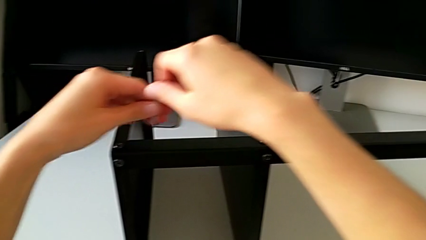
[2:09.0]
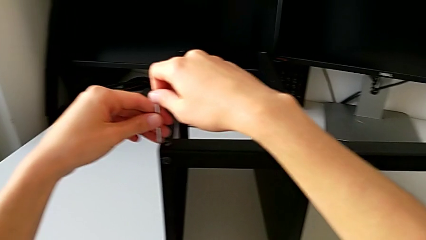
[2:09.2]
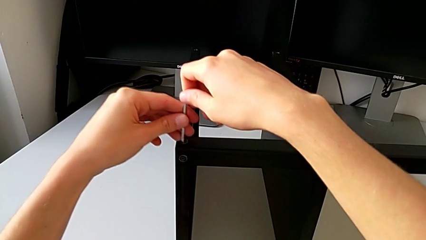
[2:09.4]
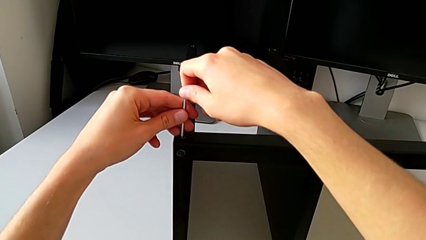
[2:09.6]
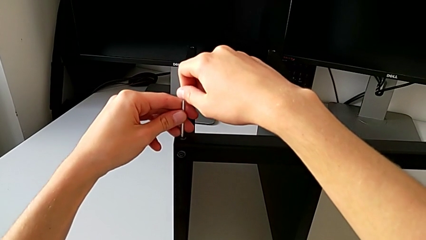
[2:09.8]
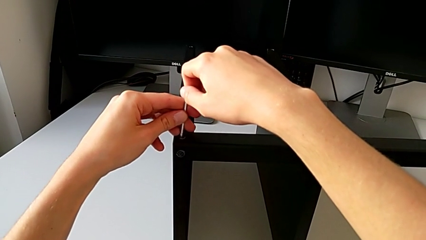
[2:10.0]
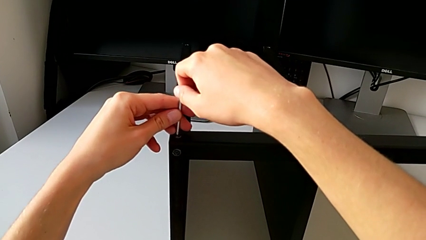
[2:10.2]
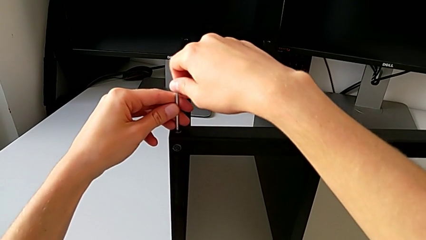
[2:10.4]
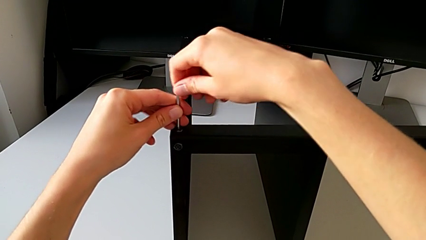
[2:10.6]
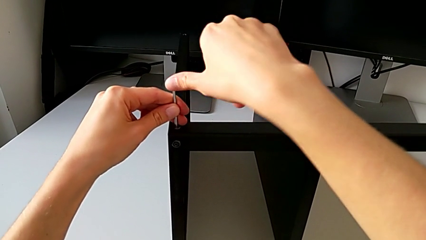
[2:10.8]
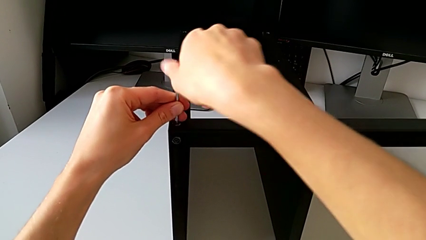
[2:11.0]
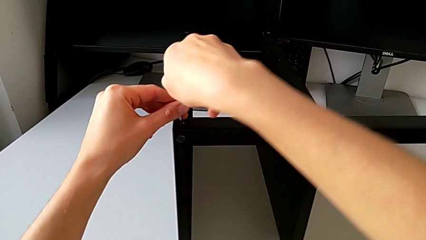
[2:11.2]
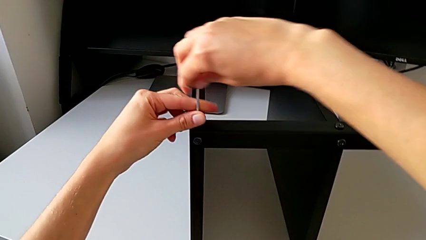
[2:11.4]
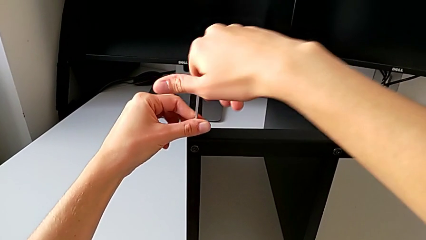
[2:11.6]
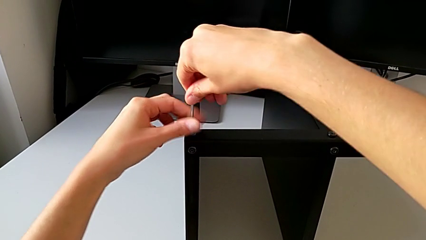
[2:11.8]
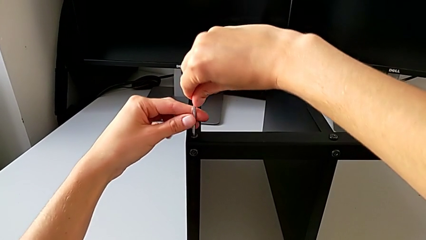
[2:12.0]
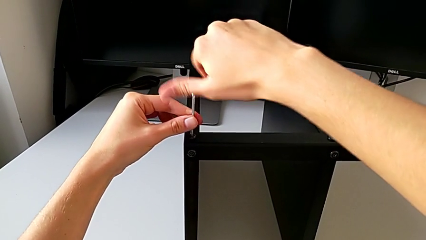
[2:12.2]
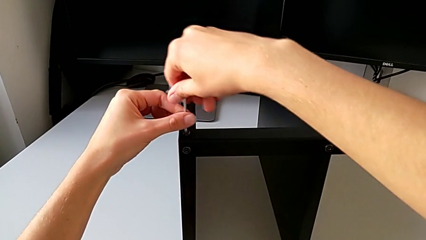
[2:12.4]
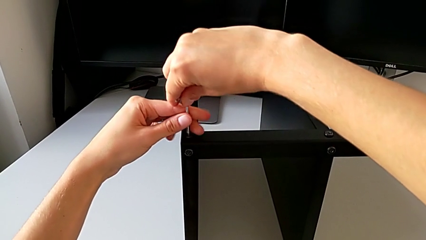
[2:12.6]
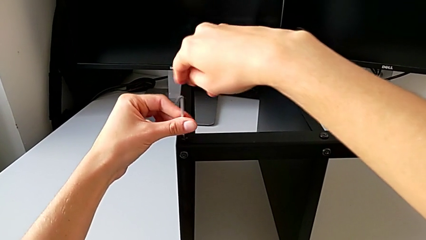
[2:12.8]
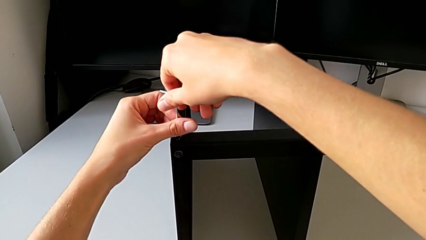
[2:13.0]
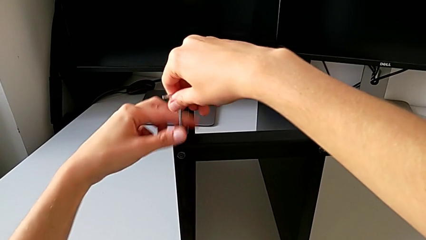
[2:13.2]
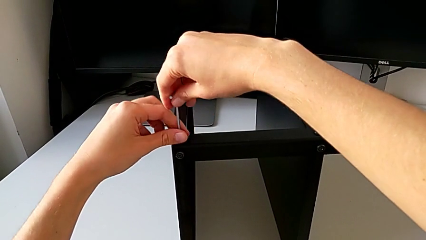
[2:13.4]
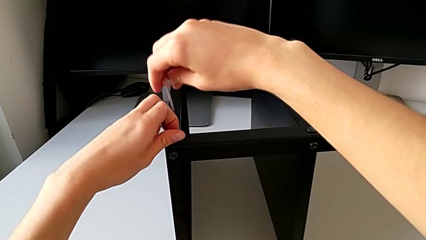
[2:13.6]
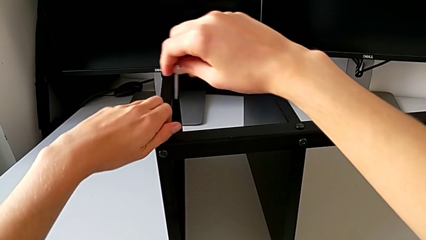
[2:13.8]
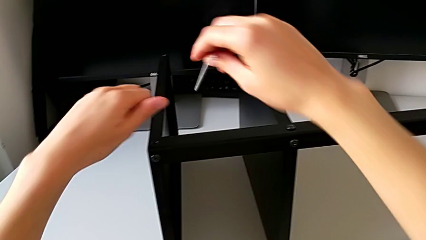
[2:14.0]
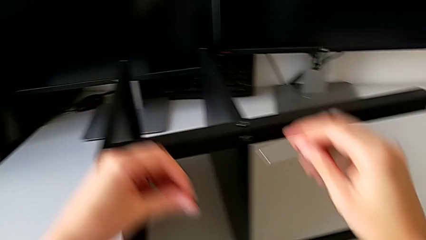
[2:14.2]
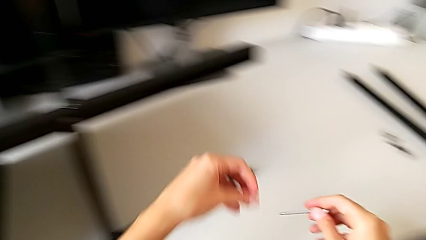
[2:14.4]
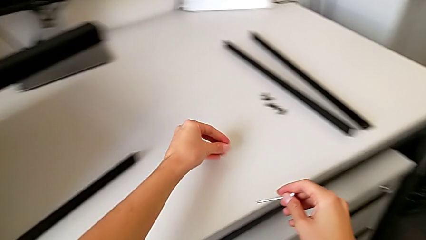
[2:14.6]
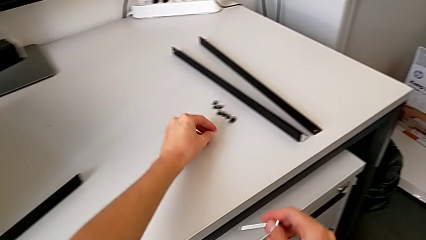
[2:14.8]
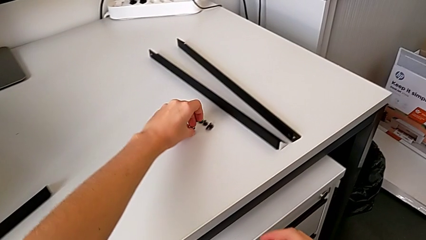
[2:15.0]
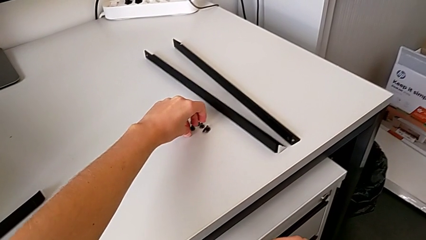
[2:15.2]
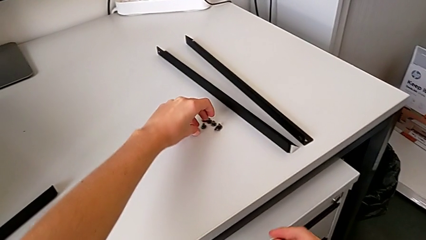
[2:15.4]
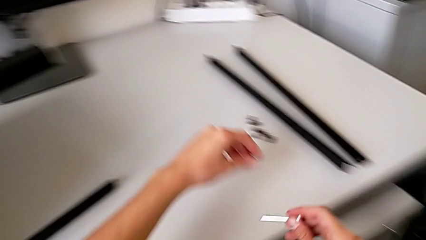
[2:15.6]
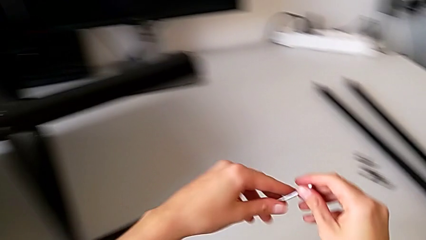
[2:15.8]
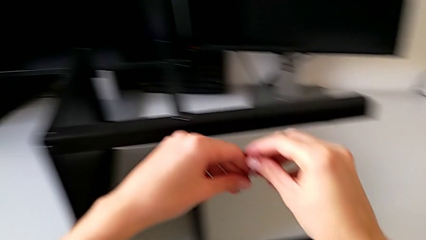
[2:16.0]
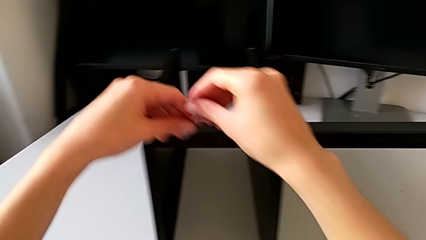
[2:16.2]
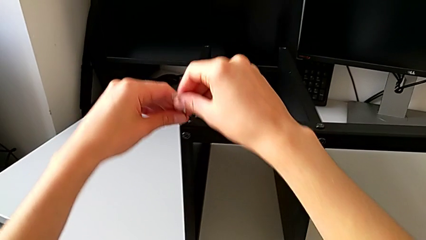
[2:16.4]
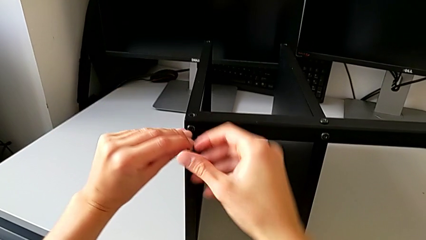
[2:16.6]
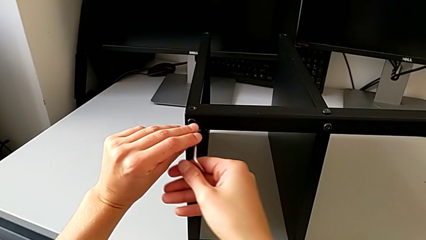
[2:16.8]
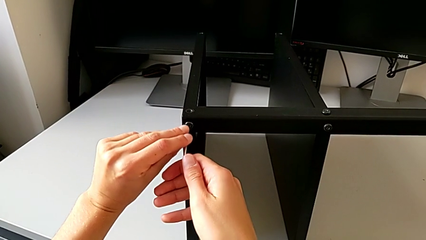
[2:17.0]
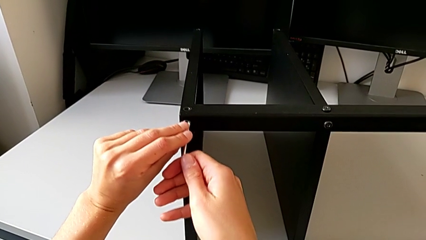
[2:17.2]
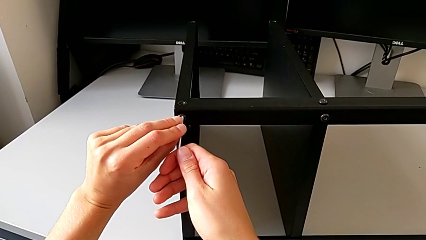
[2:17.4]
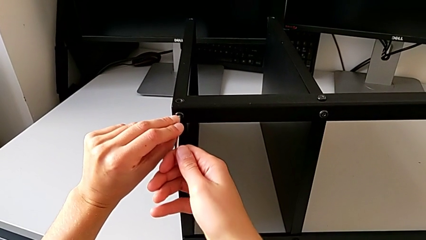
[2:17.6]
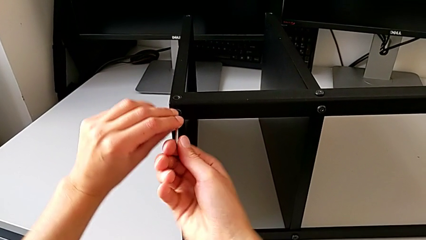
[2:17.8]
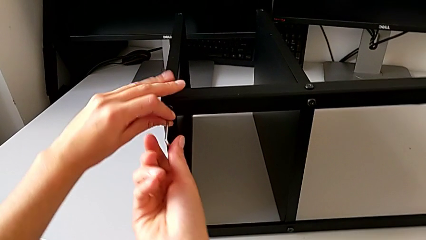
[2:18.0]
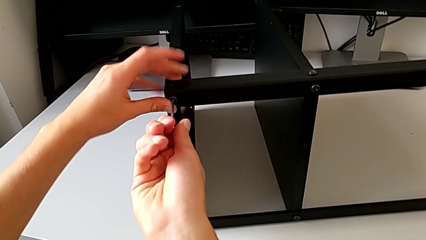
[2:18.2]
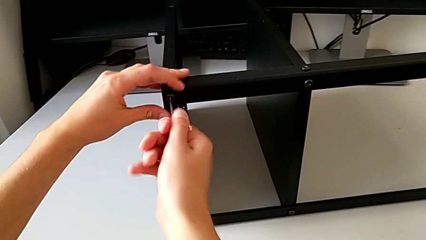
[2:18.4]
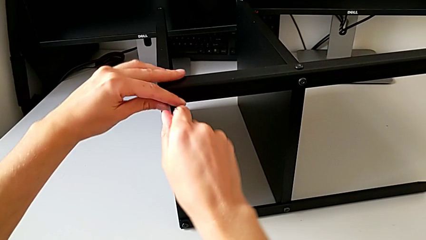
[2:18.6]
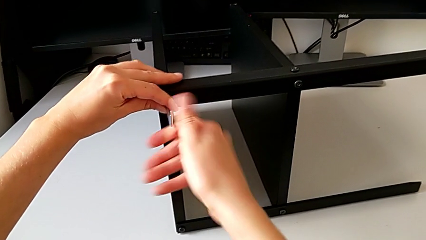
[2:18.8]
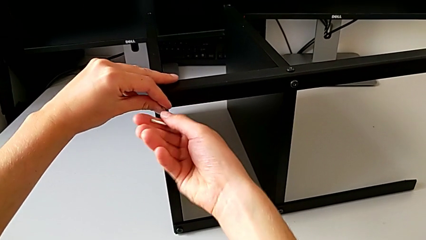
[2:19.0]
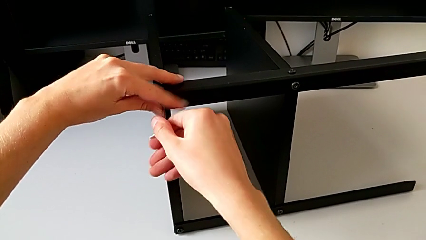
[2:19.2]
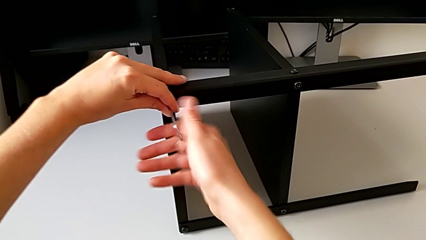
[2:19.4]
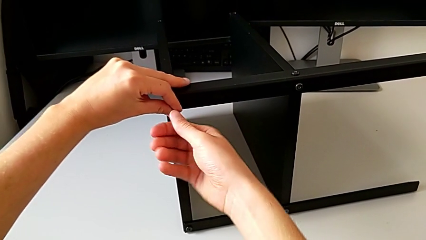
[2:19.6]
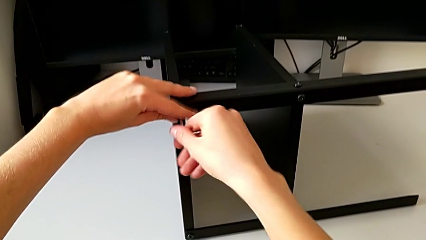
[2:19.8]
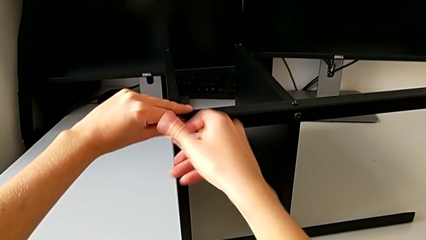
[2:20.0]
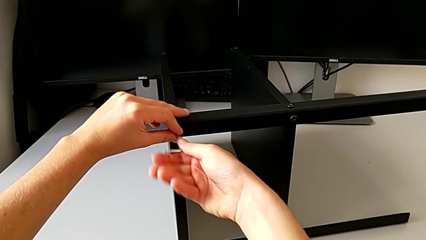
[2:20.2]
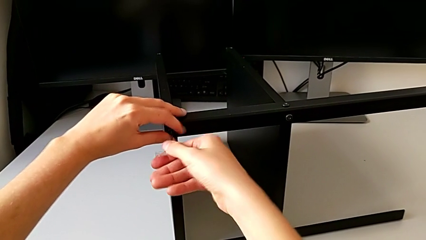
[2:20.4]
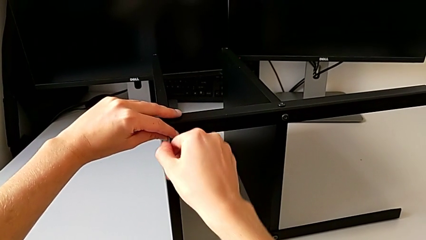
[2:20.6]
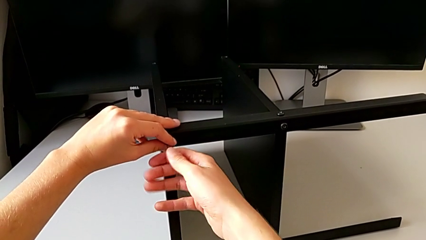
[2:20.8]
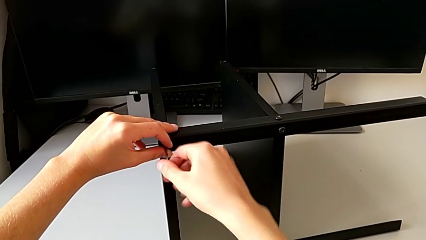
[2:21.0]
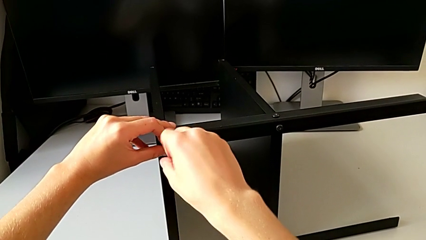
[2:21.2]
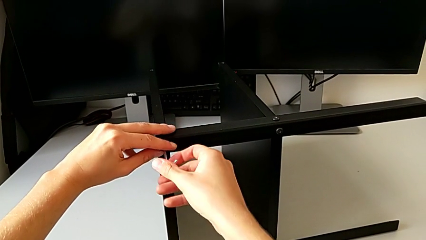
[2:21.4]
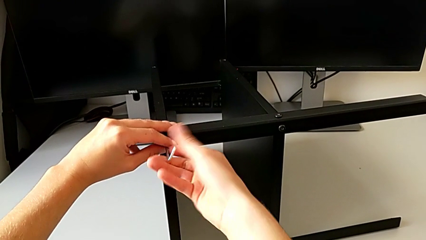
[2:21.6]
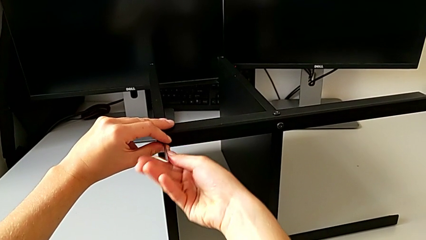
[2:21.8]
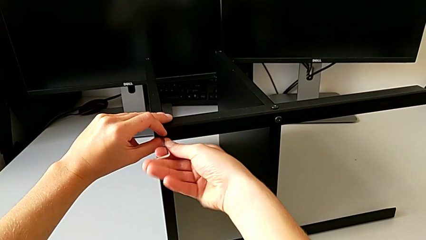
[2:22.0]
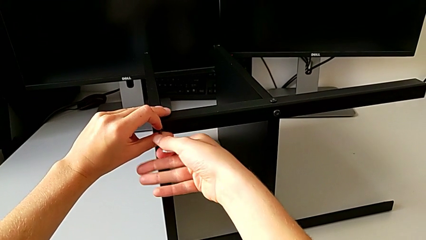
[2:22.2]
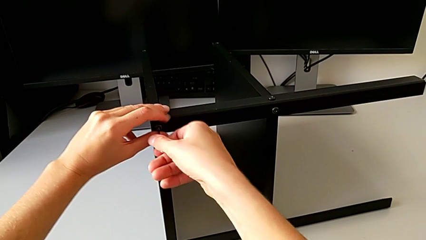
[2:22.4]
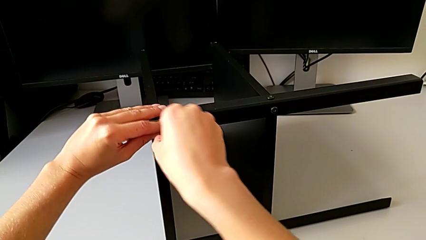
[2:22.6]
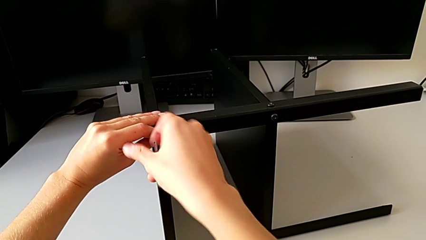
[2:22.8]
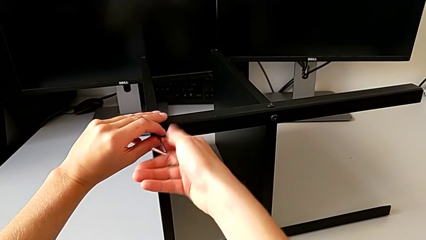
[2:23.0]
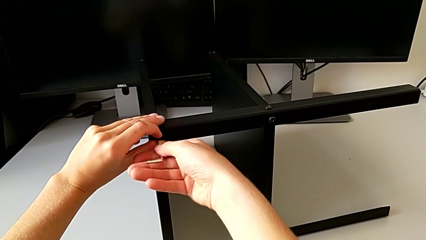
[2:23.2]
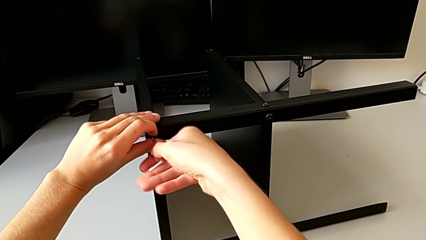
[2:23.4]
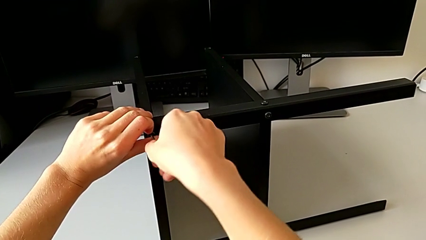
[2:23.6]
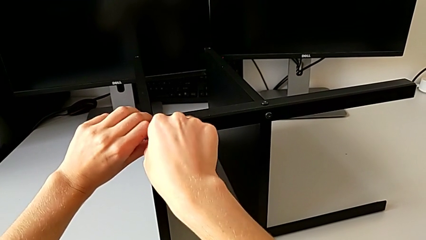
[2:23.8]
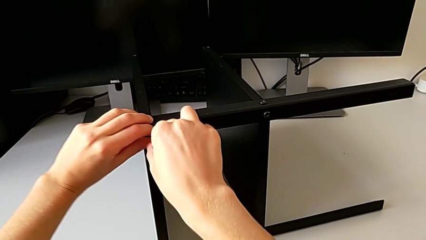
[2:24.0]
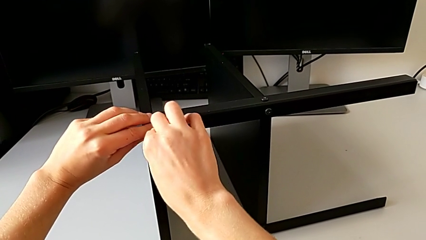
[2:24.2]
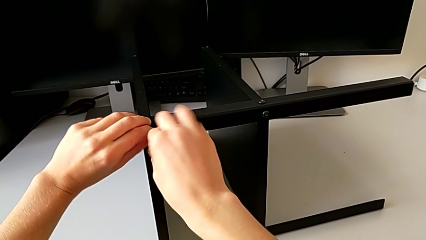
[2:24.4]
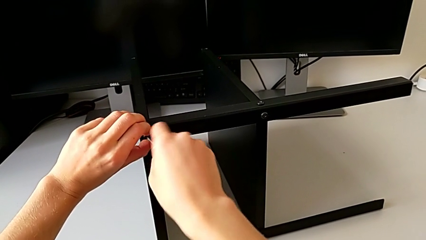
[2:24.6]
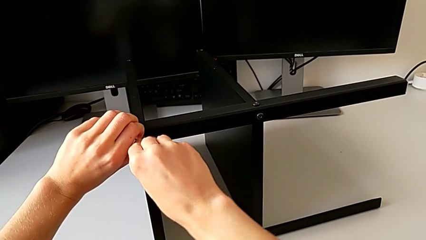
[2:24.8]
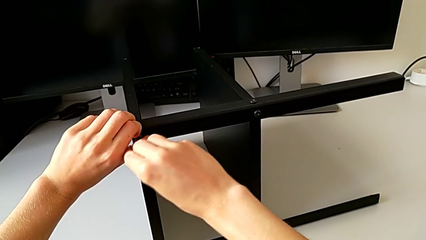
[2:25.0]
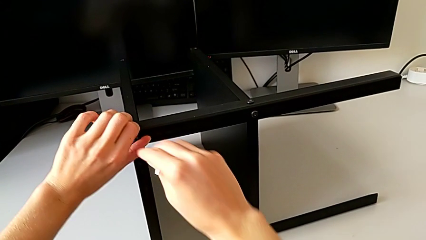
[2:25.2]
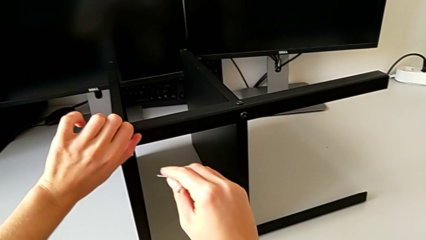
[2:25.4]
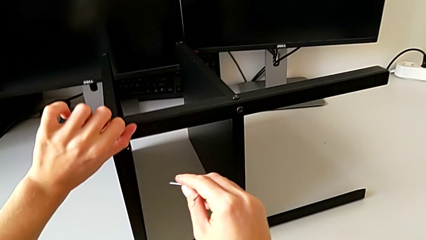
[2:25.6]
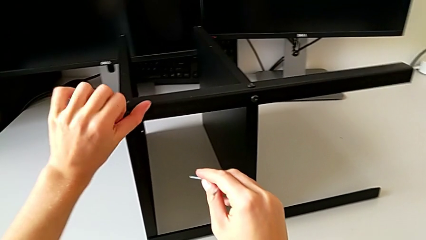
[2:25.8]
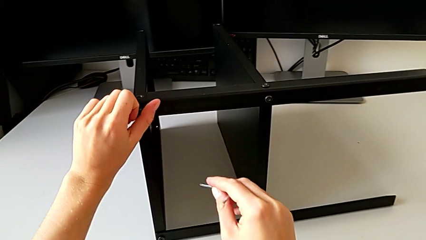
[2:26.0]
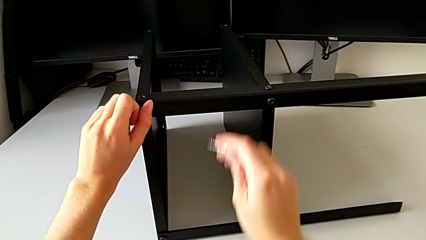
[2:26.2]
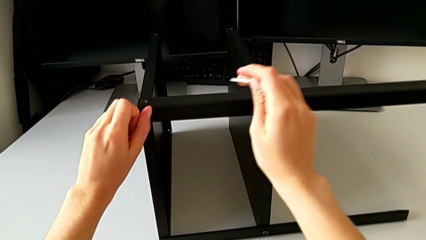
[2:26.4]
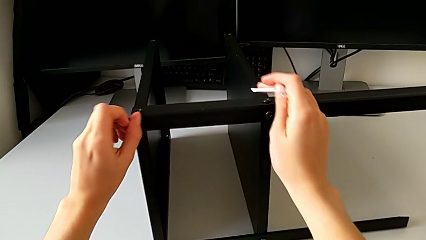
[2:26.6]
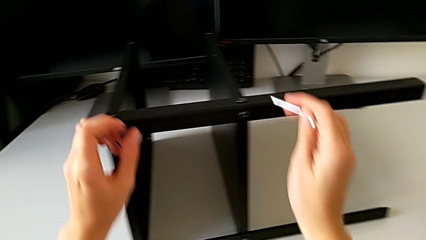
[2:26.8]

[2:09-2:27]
The camera wearer is disassembling the third leg. They insert the Allen wrench, unscrew the hex socket head, withdraw the Allen wrench, disassemble the hex socket head, place it, insert the Allen wrench, unscrew the hex socket head, withdraw the Allen wrench, unscrew the hex socket head and disassemble it.
